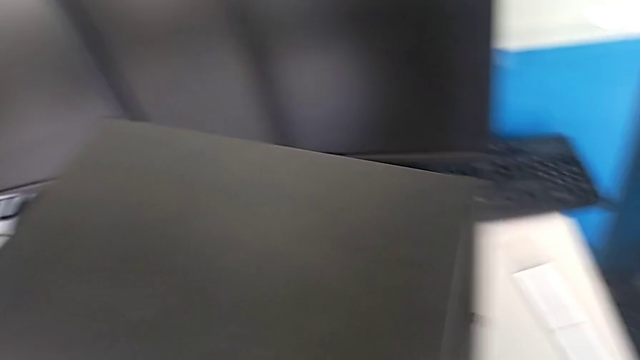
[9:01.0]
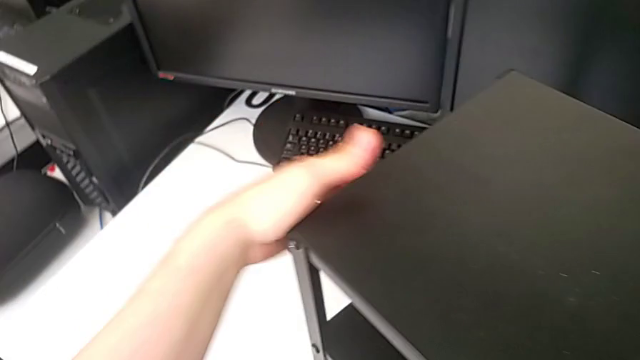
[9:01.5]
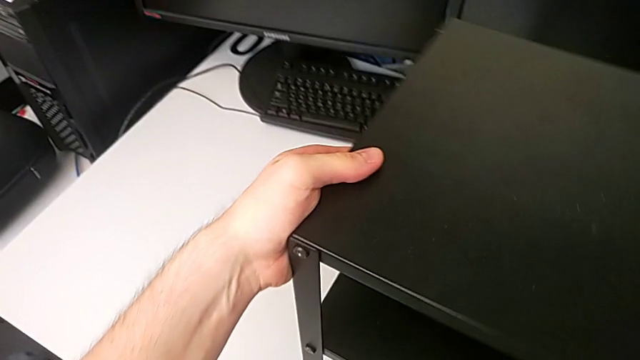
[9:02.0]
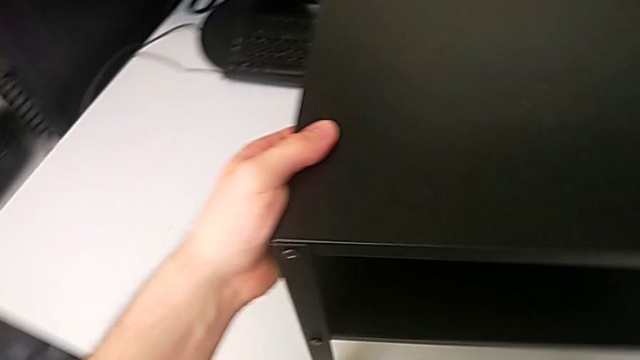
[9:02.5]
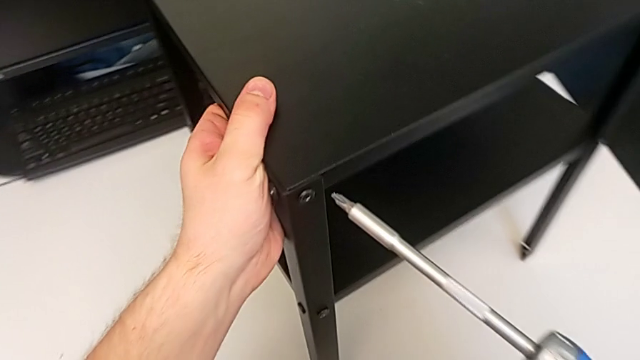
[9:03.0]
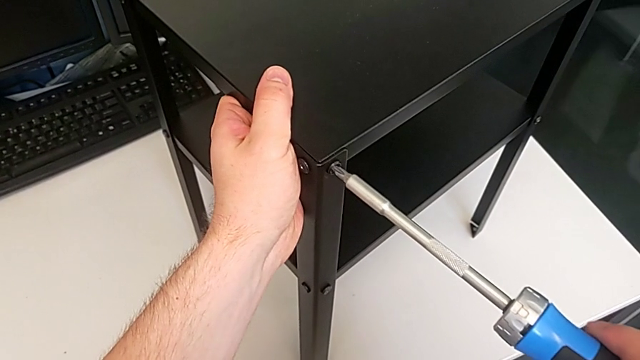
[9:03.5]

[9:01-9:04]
The camera wearer tightens the thirteenth screw using the screwdriver. They rotate the tray and screw the twelfth hex socket head.

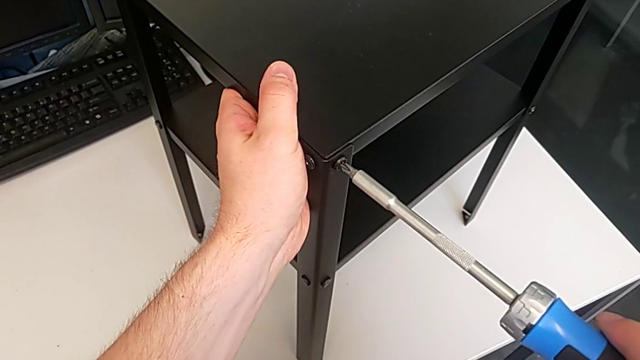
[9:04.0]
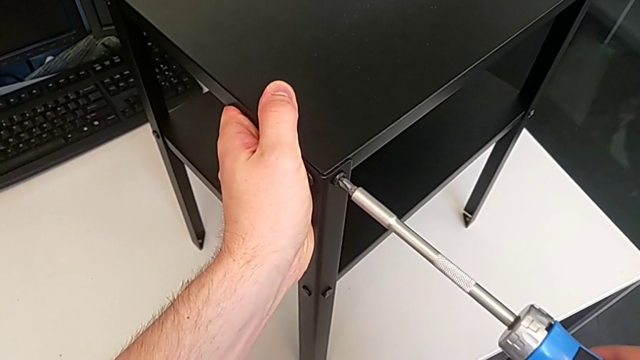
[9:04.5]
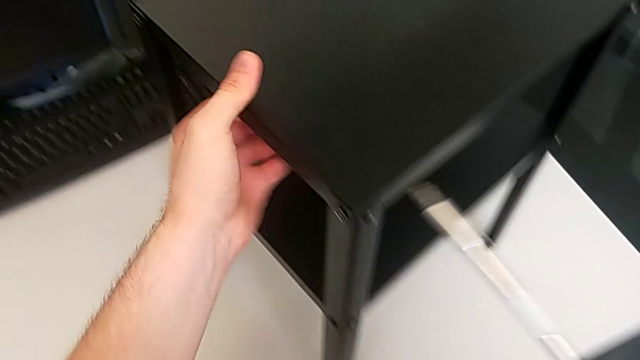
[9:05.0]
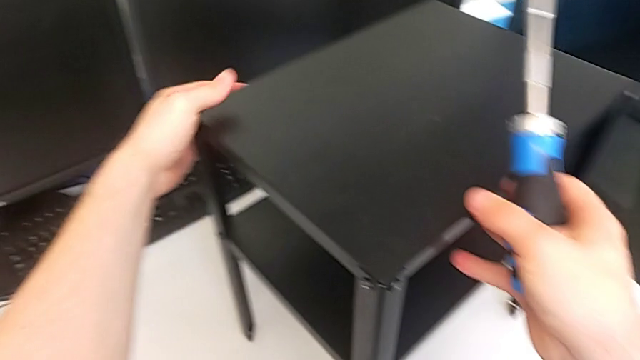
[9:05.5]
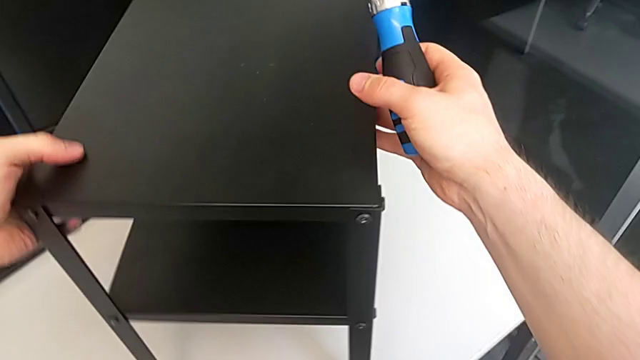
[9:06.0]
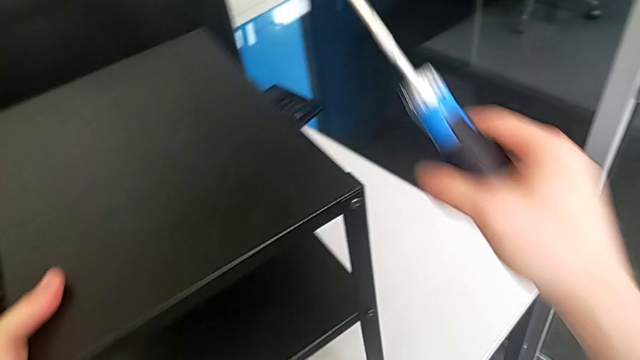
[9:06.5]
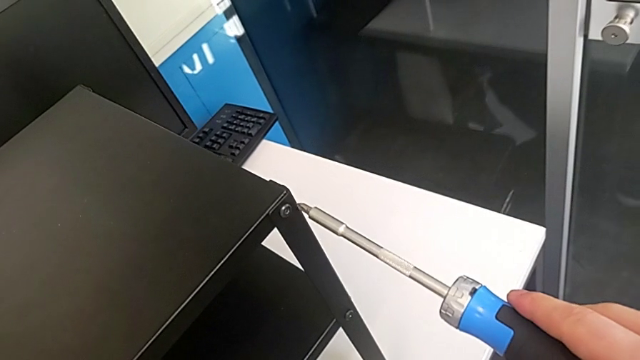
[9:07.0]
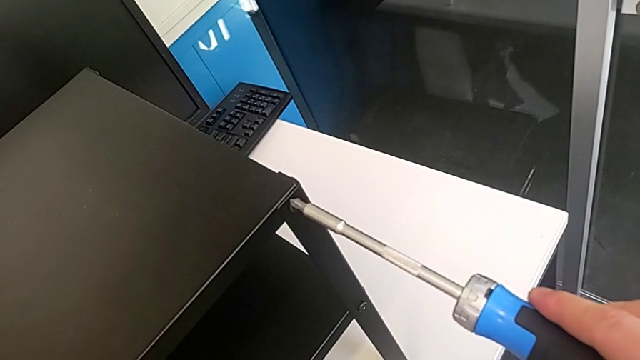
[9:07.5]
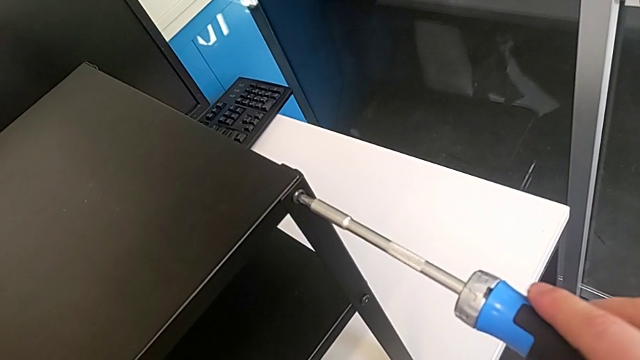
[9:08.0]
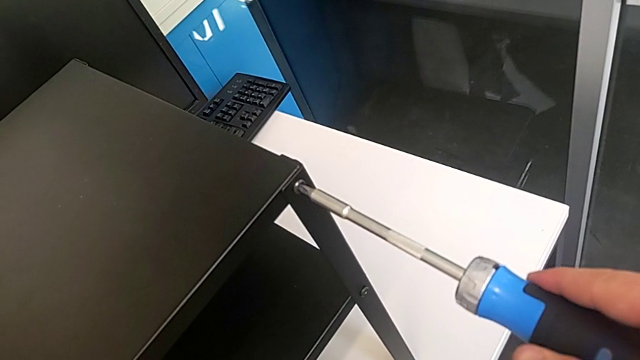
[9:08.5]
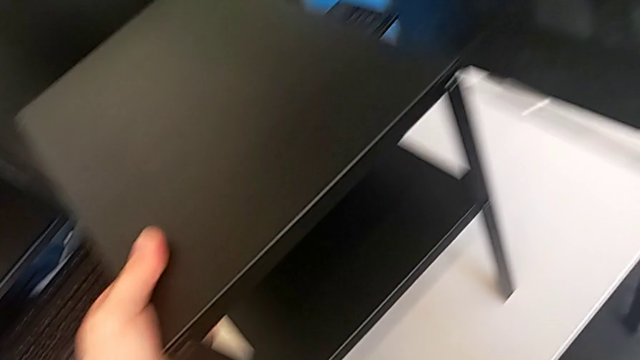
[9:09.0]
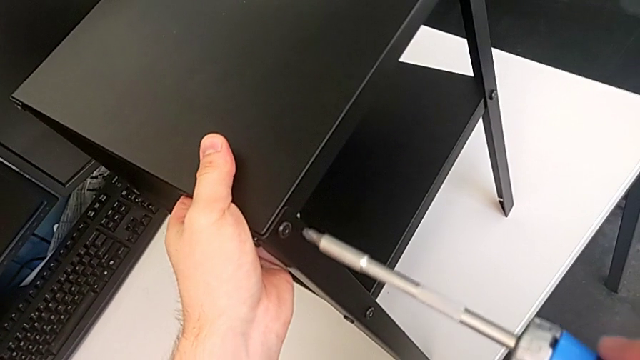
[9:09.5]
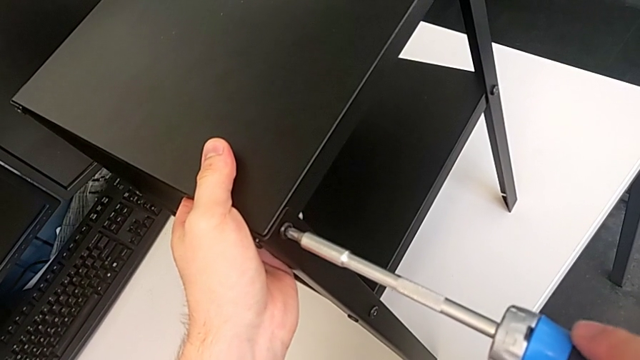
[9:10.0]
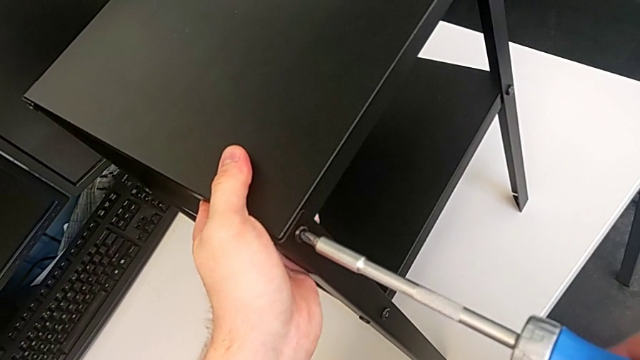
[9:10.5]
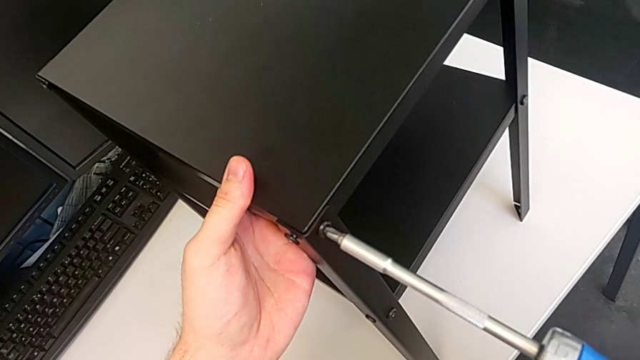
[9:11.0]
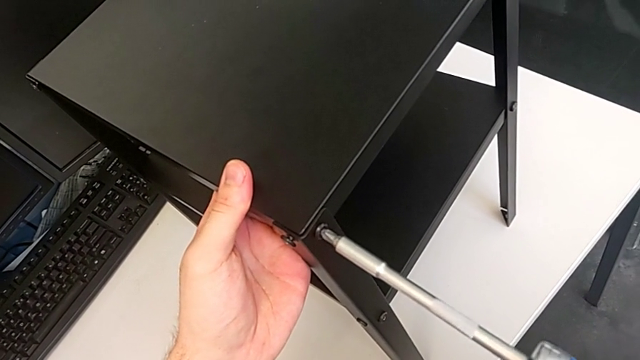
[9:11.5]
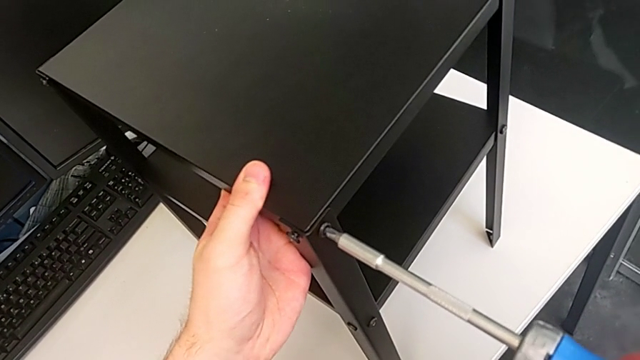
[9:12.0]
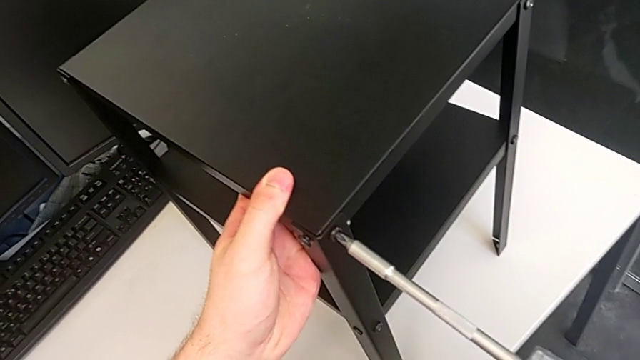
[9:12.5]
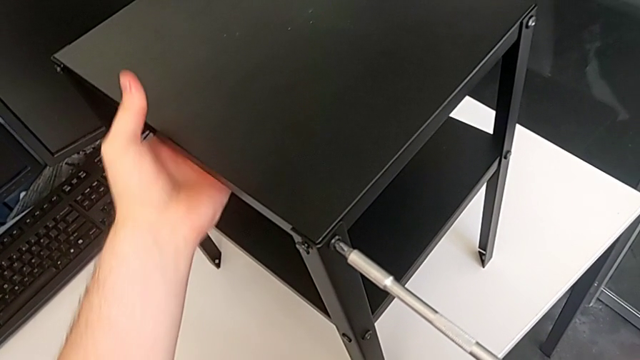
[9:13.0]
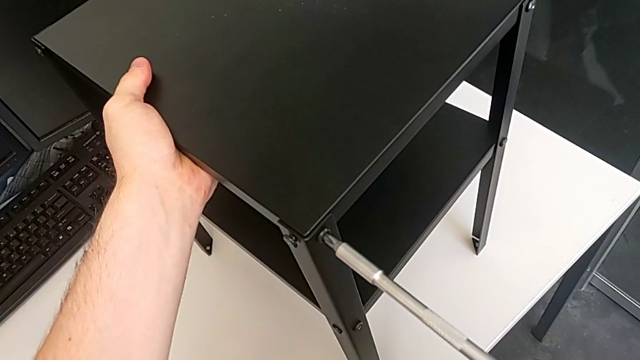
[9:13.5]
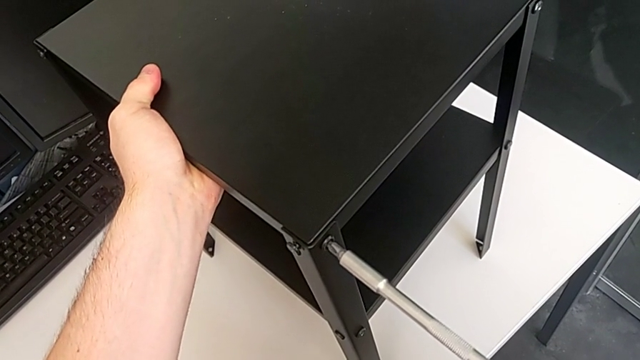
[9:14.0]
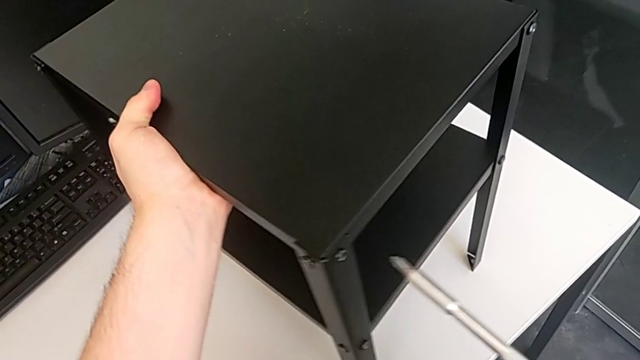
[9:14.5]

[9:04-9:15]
The camera wearer tightens the fourteenth screw using the screwdriver. They rotate the tray, screw the twelfth tray, screw the thirteenth hex socket head, hold the tray and screw the fourteenth hex socket head.

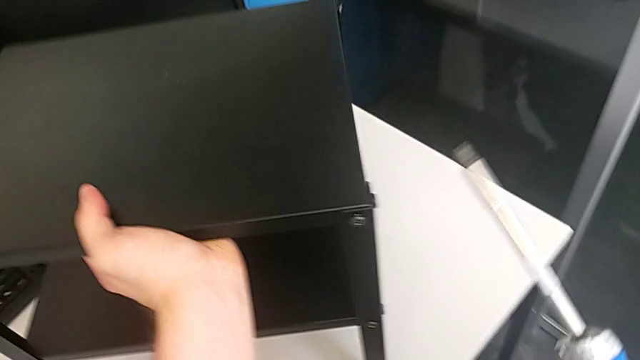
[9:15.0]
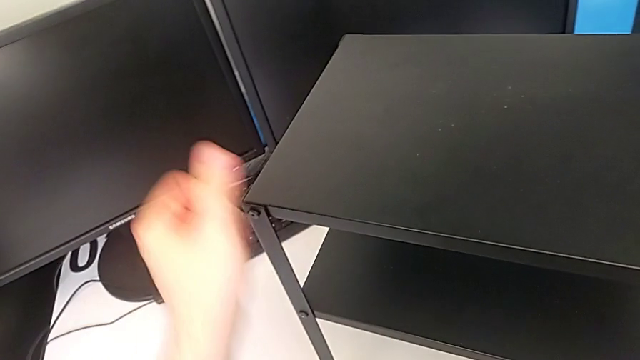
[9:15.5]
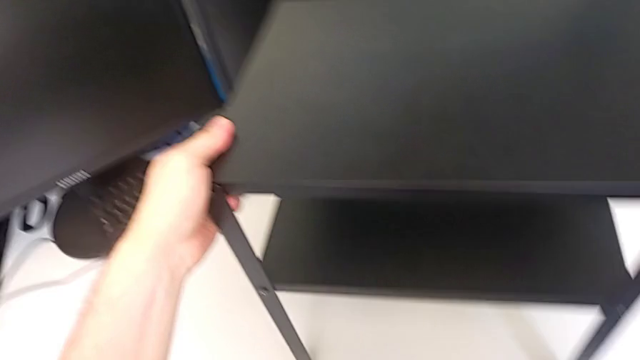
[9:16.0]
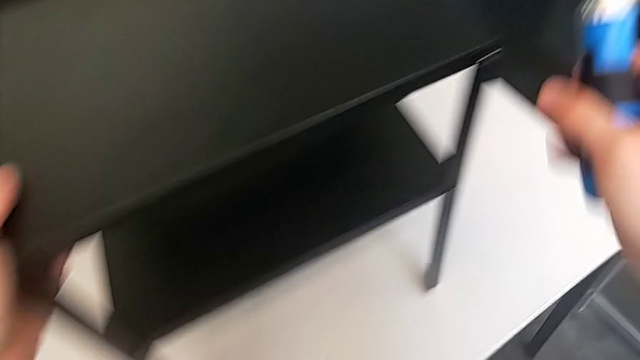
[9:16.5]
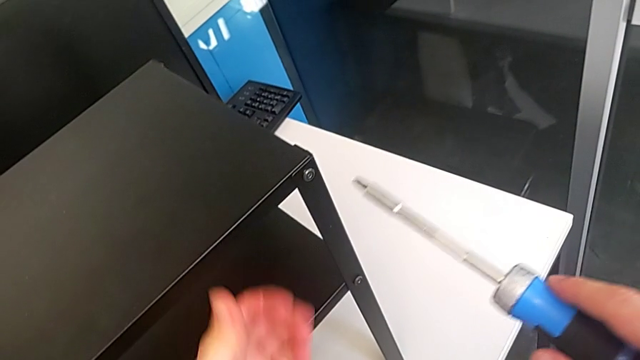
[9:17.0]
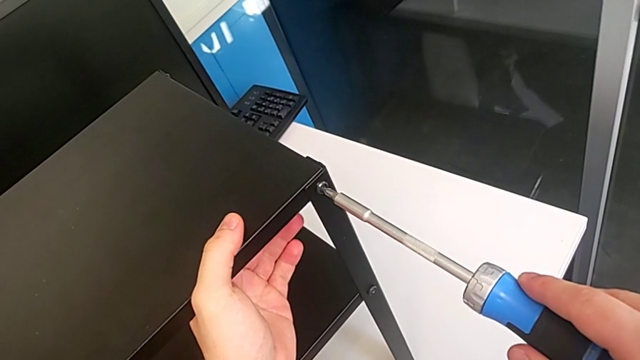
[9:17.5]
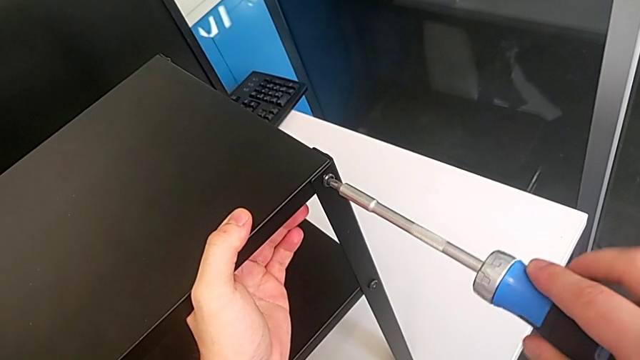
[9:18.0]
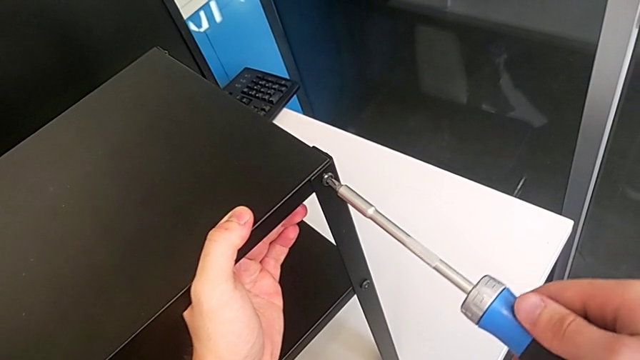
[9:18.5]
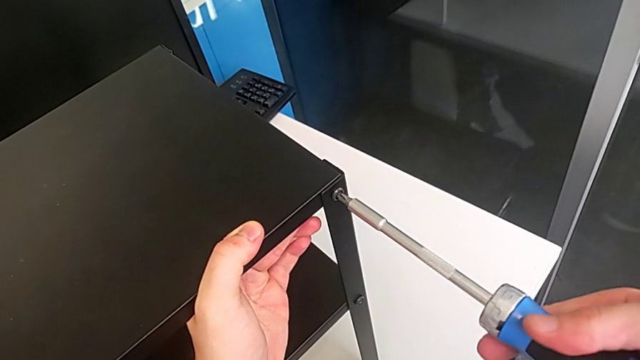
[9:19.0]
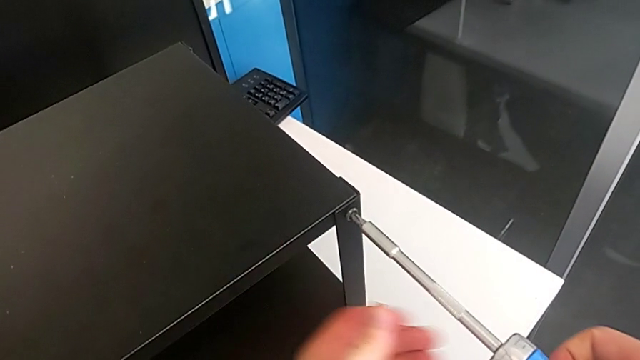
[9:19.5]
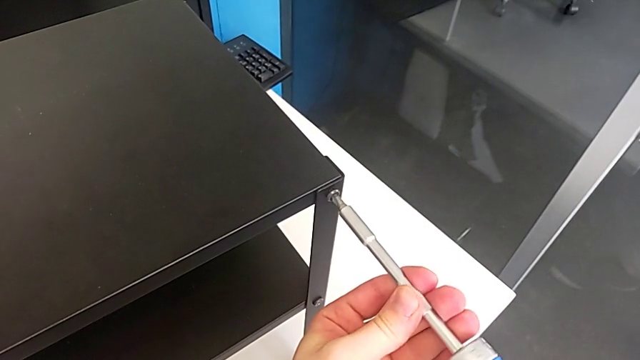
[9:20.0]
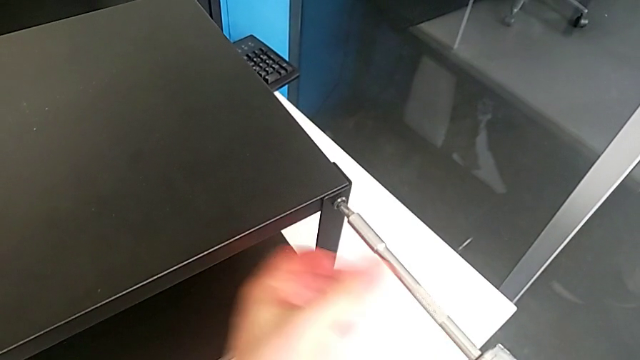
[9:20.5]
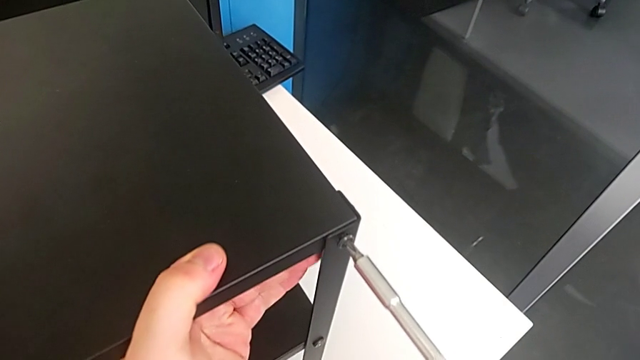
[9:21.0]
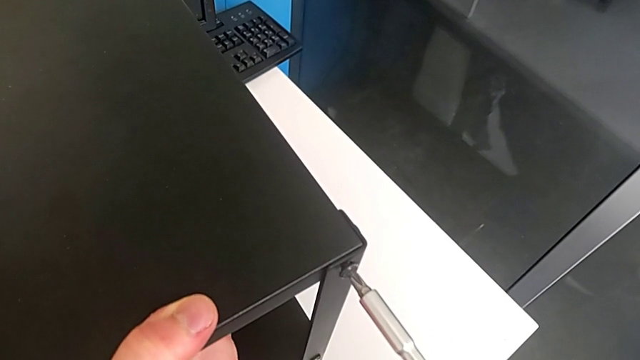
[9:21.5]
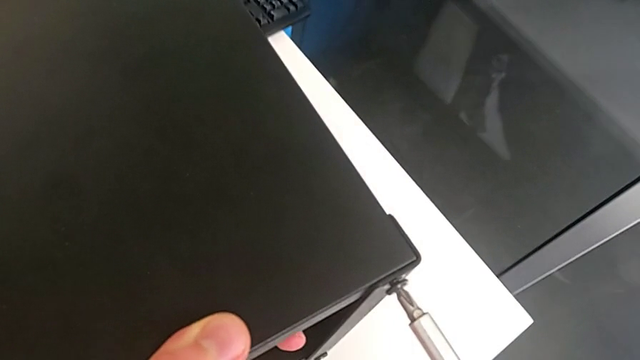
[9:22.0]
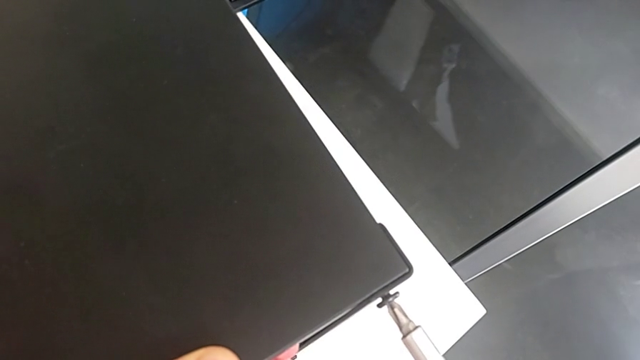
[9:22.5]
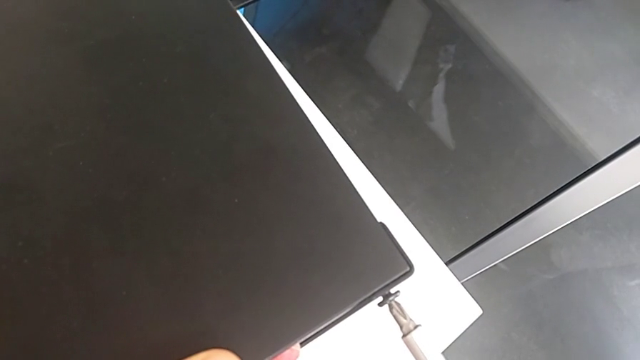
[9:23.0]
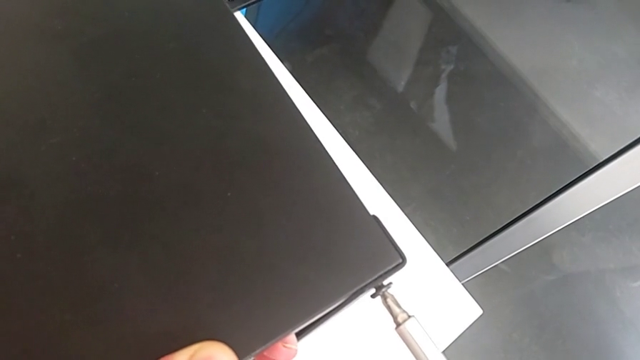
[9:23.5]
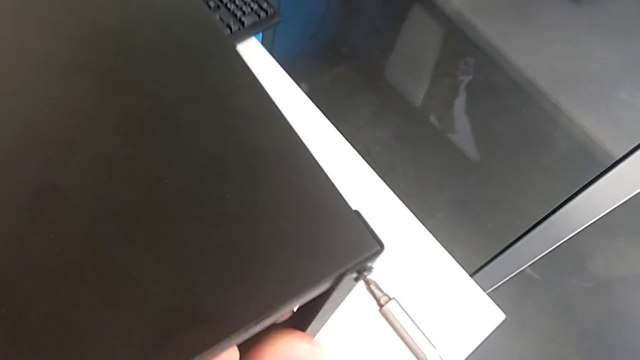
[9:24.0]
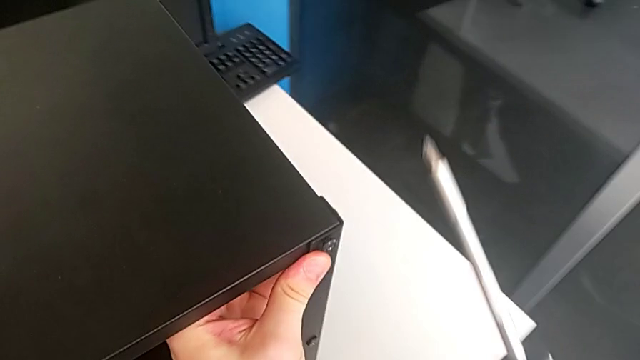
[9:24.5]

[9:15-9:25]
The camera wearer is tightening the fifteenth screw using the screwdriver. They rotate the tray, screw the fifteenth hex socket head and approach it.
